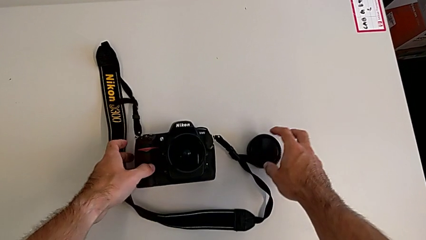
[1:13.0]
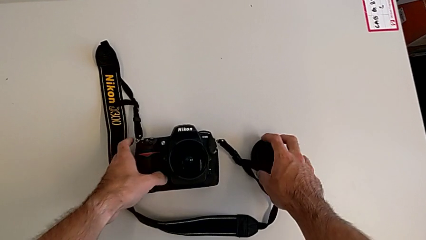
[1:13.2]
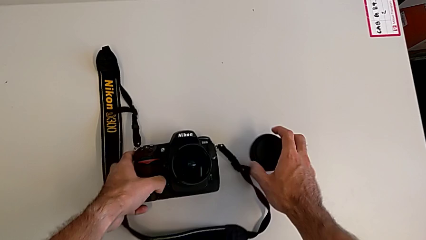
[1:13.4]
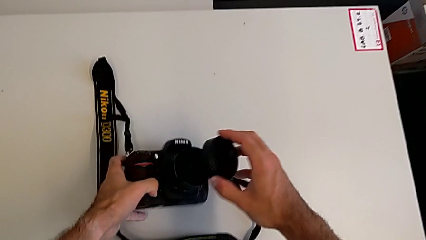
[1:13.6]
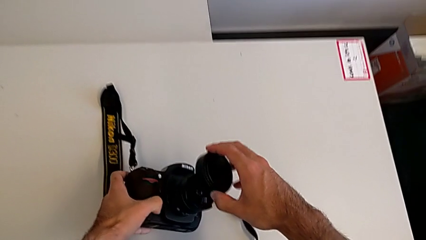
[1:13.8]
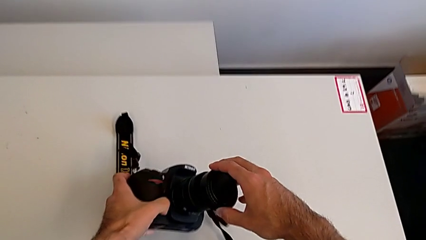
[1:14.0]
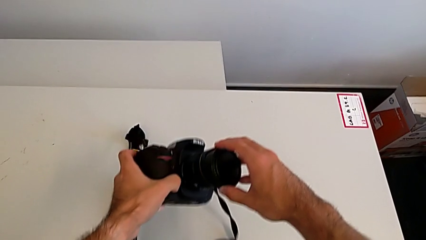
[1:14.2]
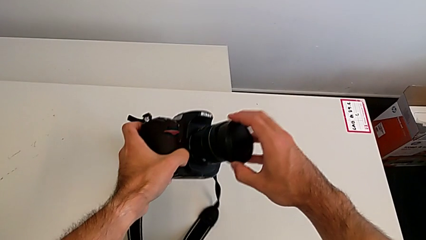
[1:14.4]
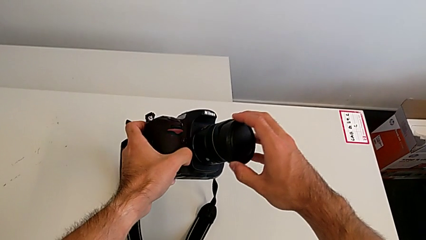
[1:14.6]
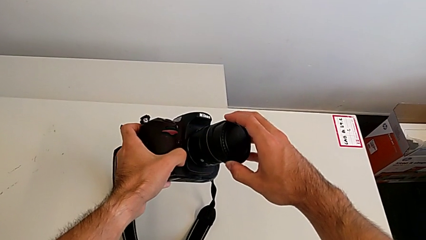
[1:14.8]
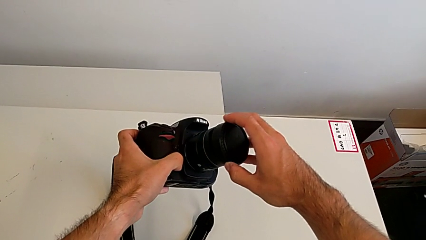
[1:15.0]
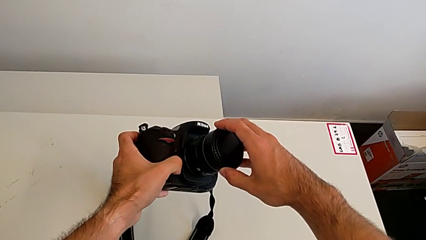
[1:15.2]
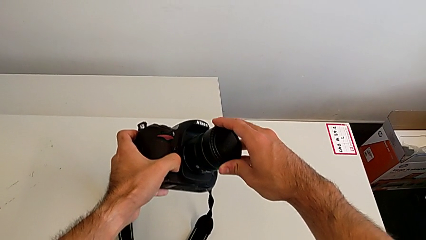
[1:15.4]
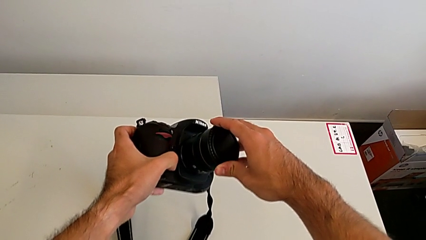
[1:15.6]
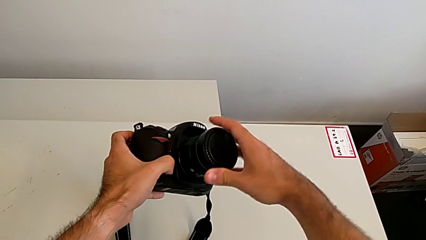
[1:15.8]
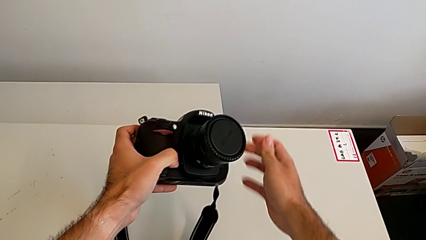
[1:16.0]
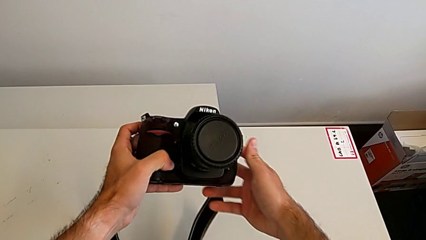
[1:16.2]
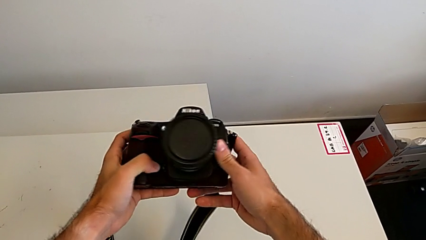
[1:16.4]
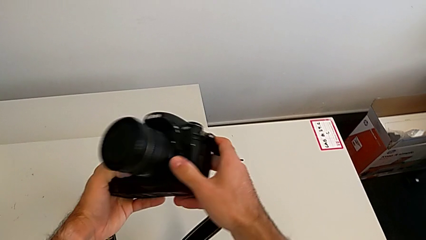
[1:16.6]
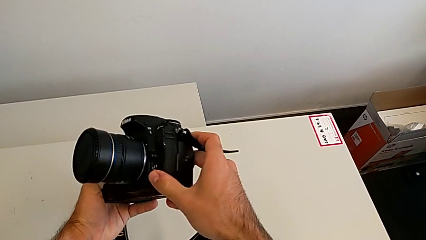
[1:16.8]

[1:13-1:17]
The camera wearer attaches the lens cover. They grab the lens cover, lift the DSLR, assemble the lens cover and push it.

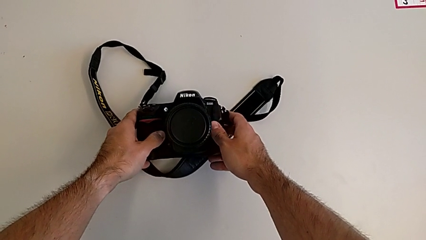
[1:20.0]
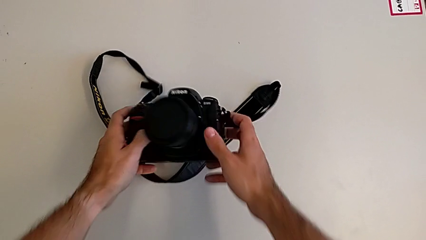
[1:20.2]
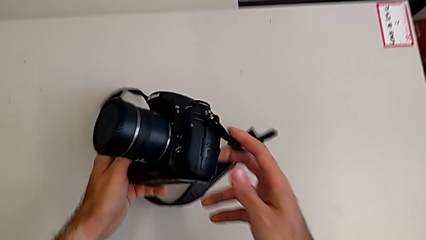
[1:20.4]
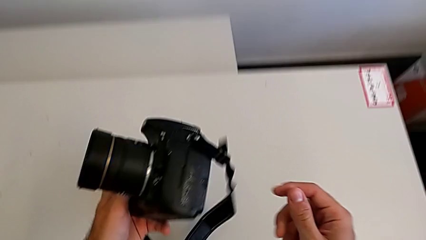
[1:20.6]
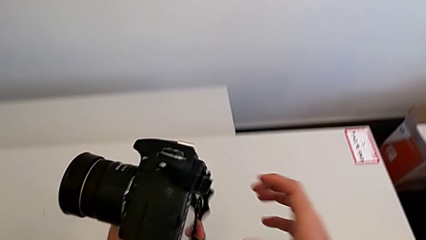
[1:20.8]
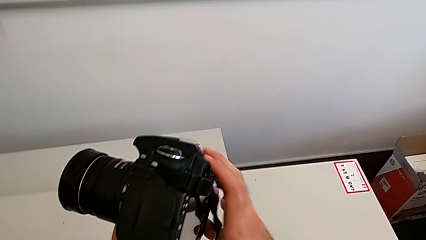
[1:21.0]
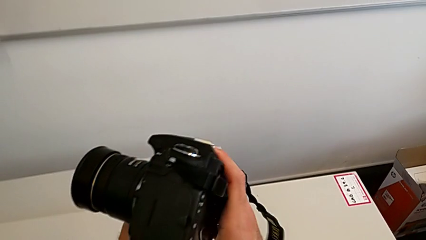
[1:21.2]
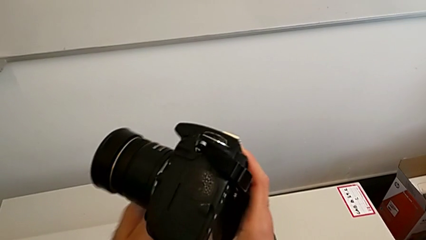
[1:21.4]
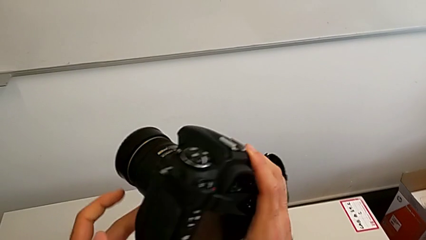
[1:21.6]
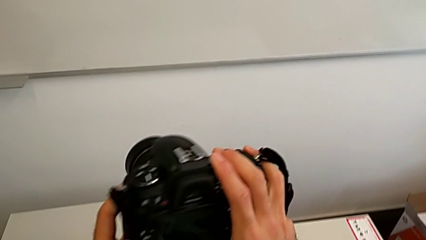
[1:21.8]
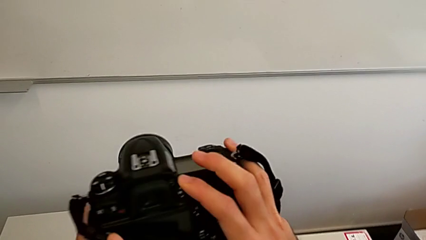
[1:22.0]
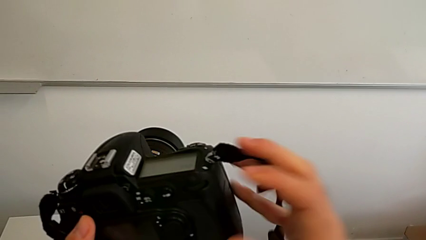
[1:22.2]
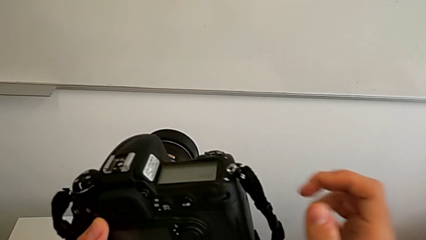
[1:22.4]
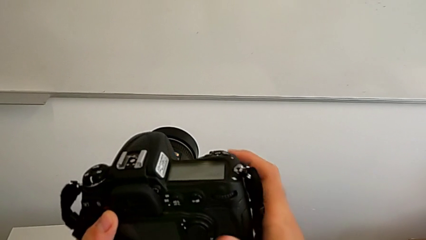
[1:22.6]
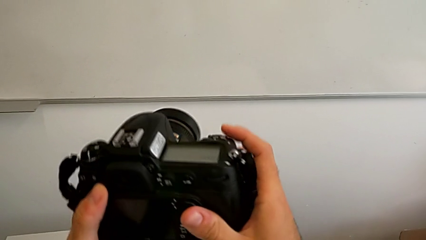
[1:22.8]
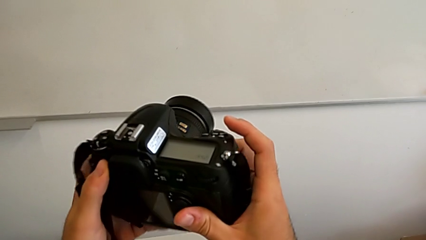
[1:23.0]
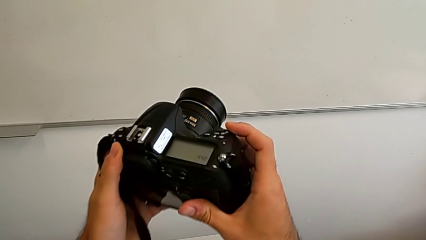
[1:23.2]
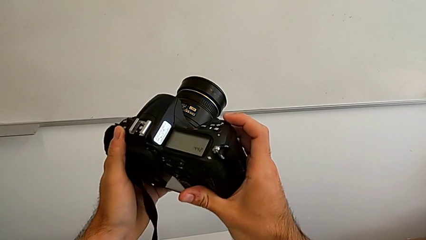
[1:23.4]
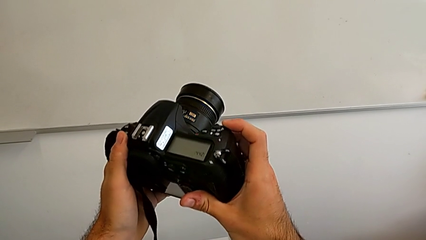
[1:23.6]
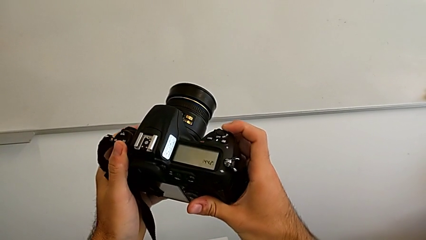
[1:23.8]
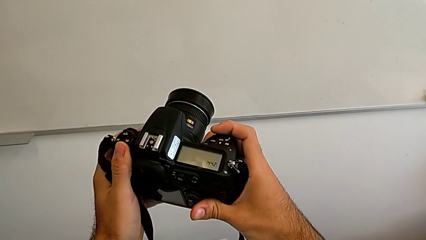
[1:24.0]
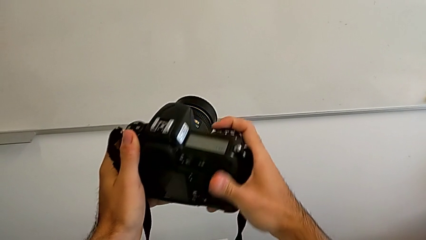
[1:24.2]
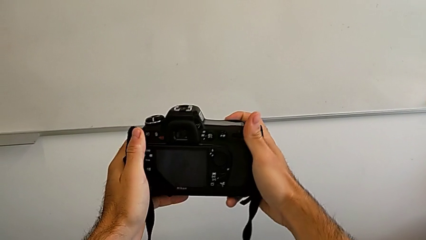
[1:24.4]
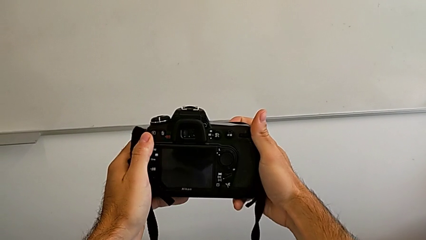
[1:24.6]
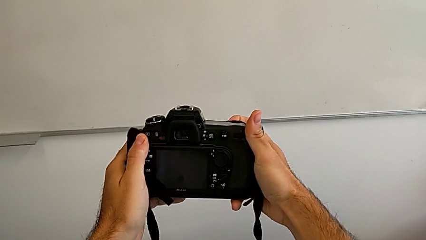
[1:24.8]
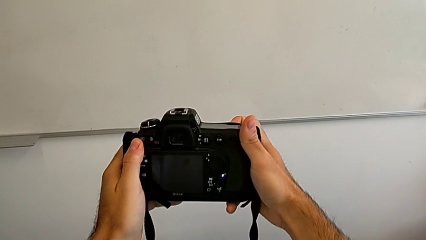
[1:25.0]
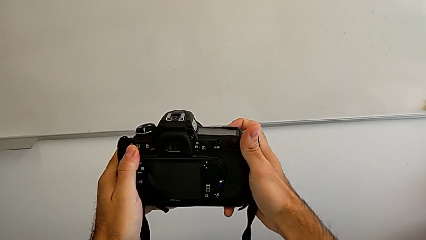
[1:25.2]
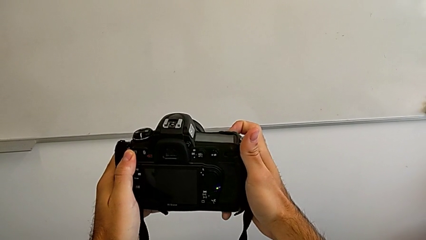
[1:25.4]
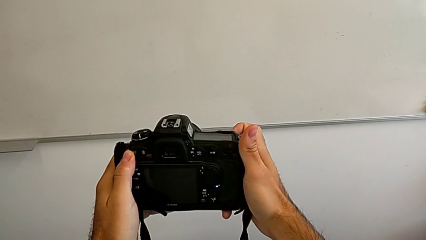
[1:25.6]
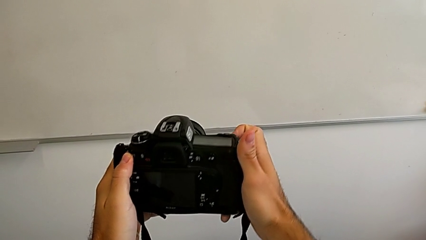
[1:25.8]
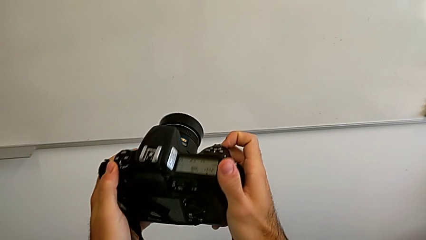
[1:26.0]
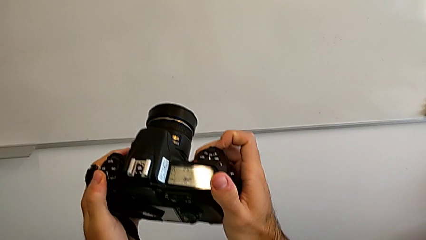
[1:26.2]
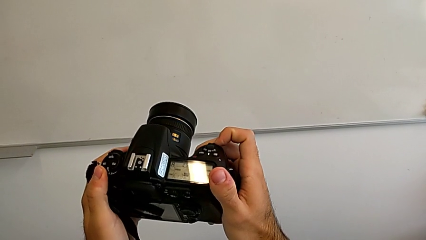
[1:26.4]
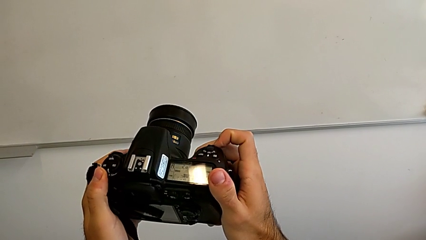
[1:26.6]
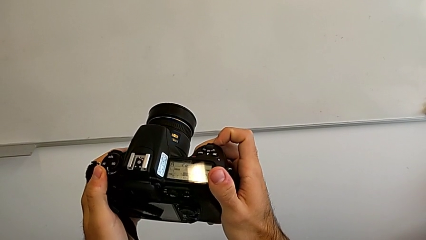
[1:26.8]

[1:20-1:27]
The camera wearer turns on the DSLR. They lift the DSLR, rotate it, inspect it and slide the power button.

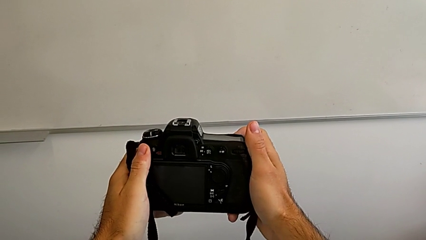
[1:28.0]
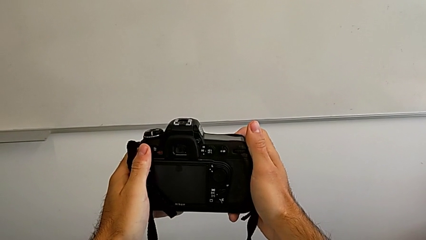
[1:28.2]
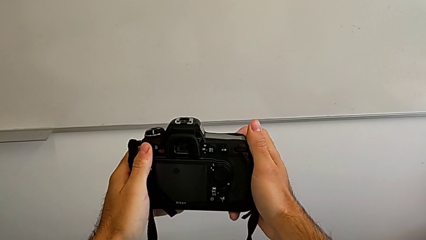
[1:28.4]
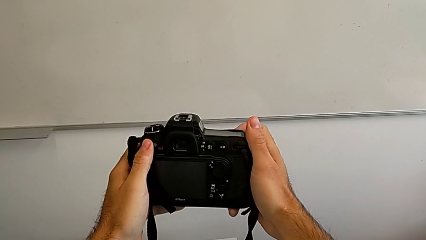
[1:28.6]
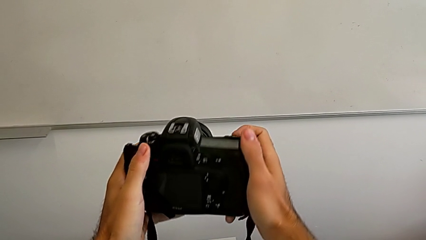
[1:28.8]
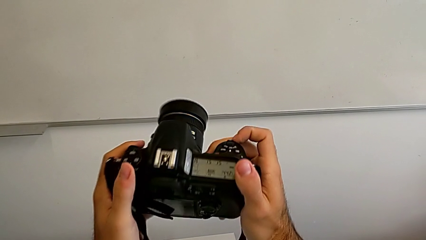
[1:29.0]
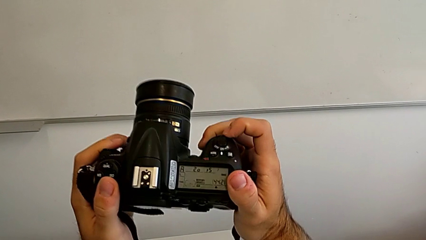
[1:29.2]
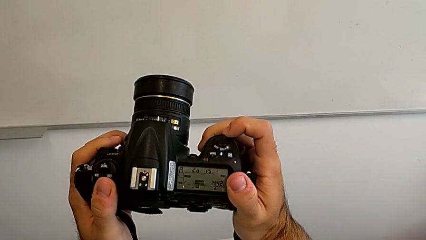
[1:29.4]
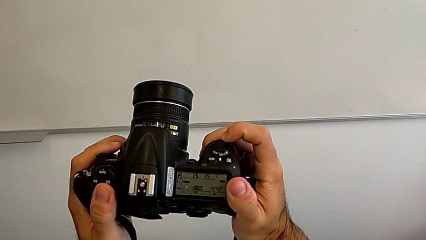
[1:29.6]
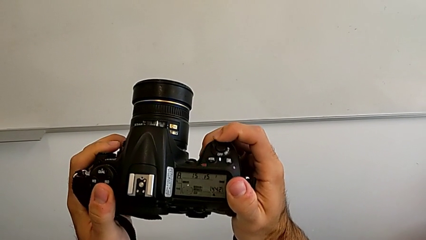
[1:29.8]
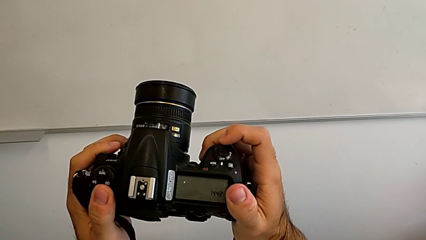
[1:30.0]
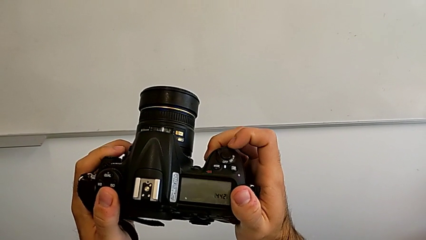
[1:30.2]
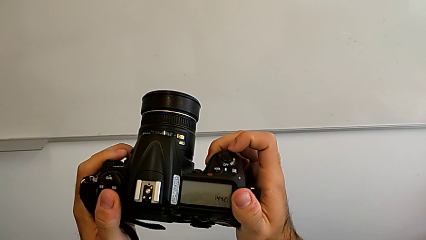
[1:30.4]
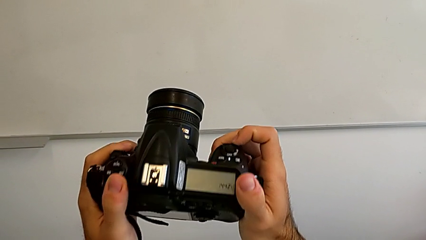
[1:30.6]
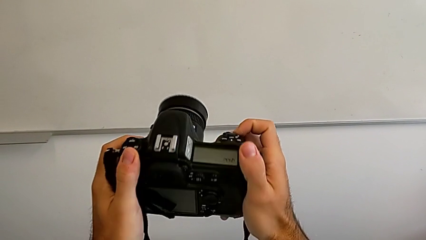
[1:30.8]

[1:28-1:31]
The camera wearer turns off the DSLR. They flip the DSLR and turn it off.

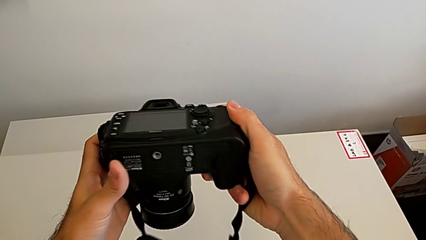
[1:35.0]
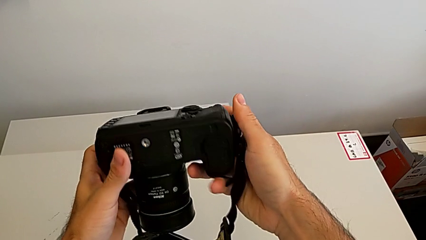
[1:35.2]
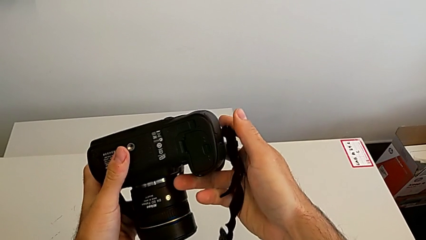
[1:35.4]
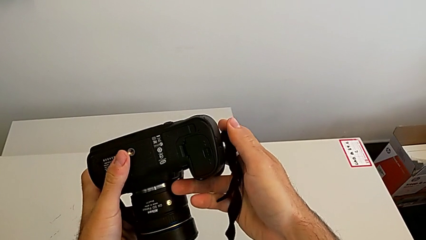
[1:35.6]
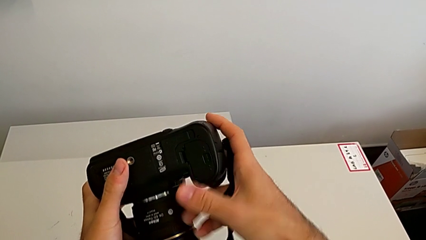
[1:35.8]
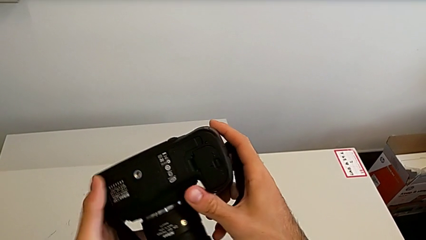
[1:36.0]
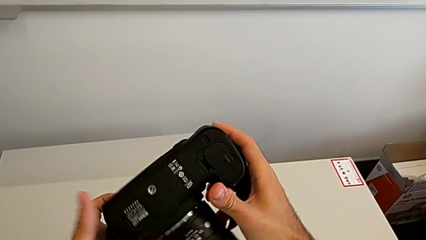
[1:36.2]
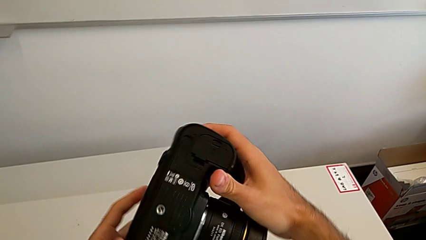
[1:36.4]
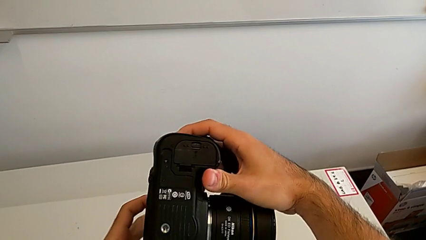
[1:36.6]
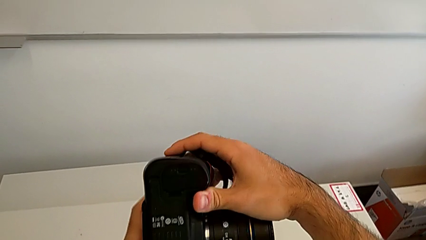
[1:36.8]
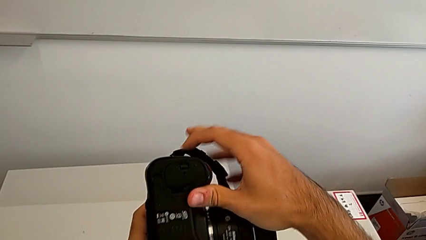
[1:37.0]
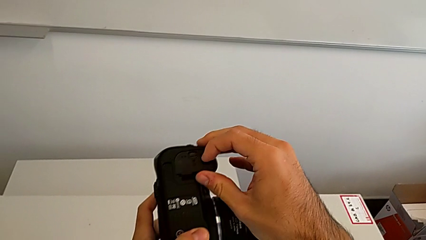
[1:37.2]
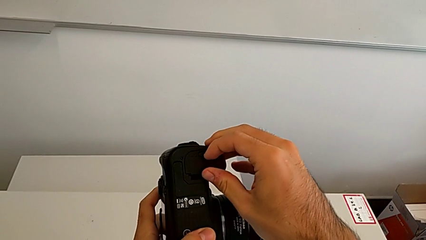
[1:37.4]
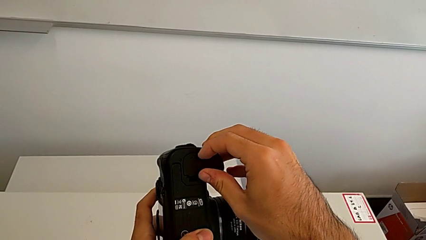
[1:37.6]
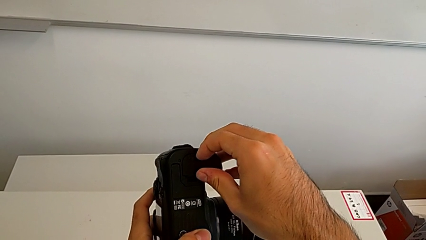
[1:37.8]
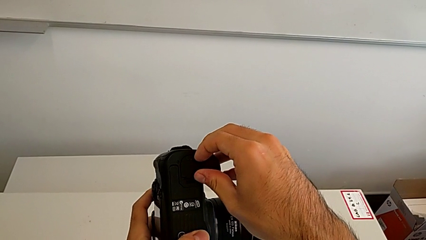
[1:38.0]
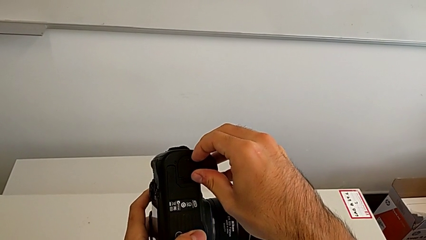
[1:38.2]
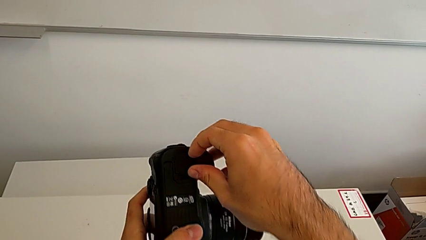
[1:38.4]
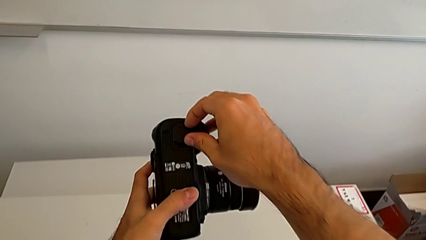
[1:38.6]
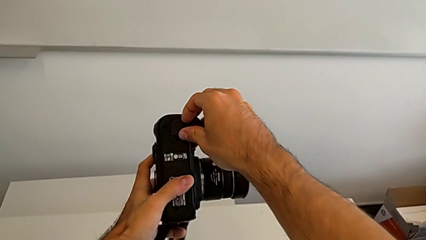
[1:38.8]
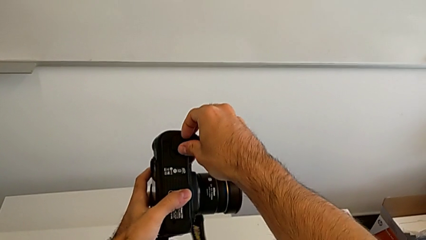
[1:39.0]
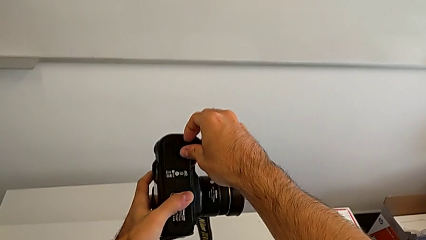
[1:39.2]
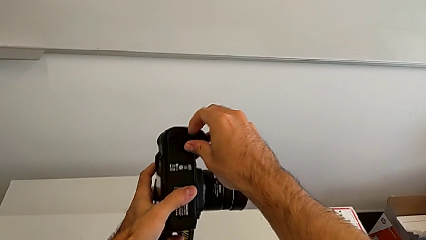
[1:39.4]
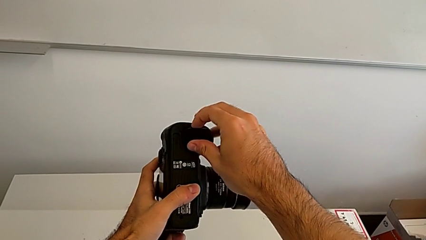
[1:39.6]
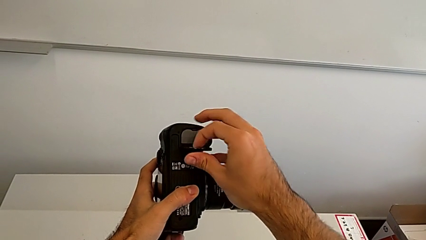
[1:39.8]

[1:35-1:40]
The camera wearer is removing the battery from the DSLR. They rotate the DSLR, grab the battery door and open it.
